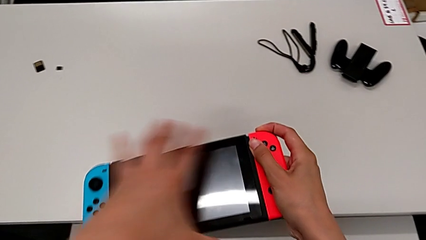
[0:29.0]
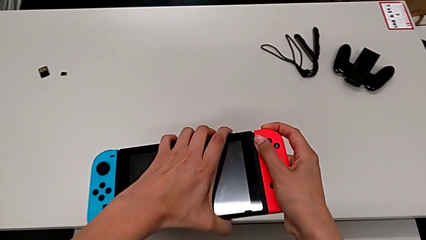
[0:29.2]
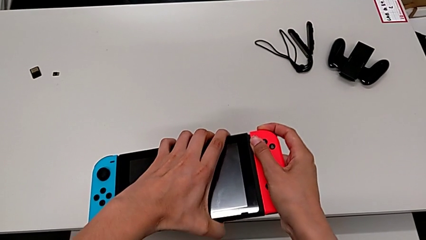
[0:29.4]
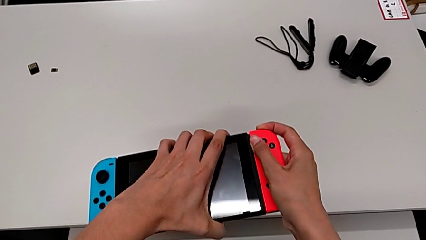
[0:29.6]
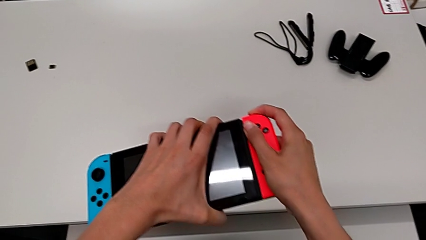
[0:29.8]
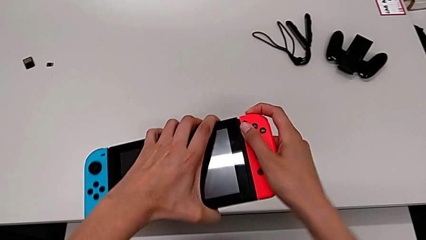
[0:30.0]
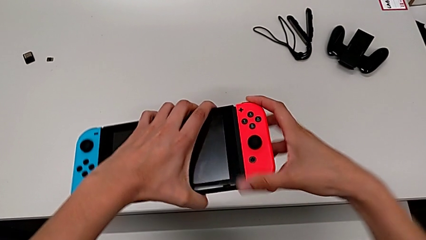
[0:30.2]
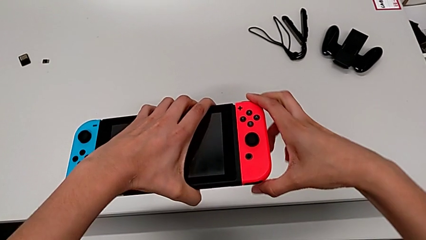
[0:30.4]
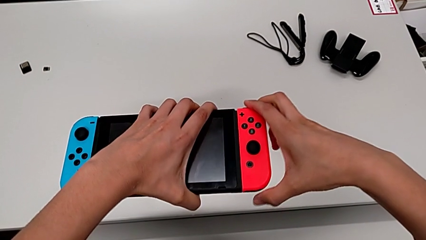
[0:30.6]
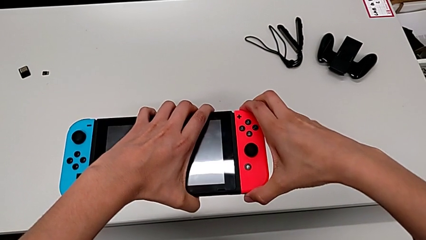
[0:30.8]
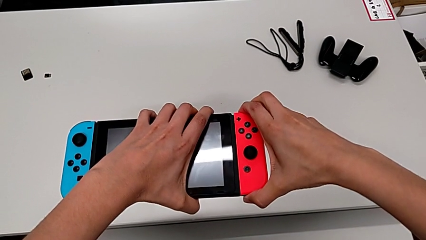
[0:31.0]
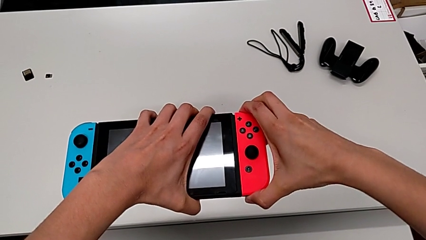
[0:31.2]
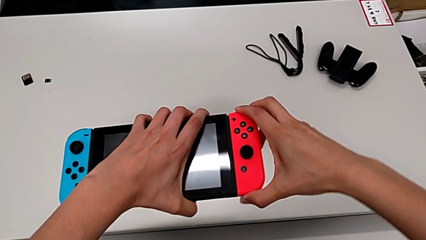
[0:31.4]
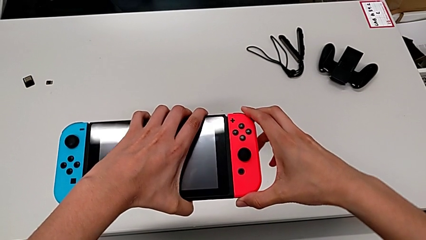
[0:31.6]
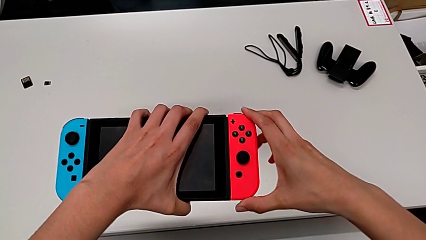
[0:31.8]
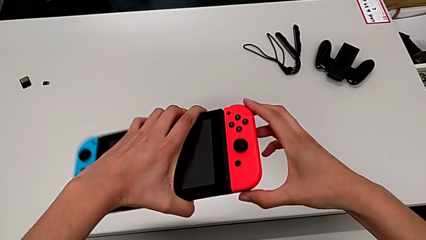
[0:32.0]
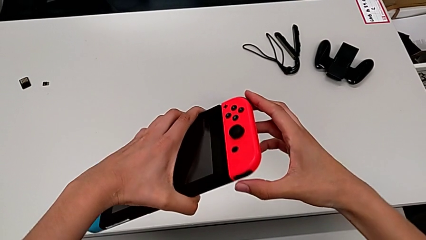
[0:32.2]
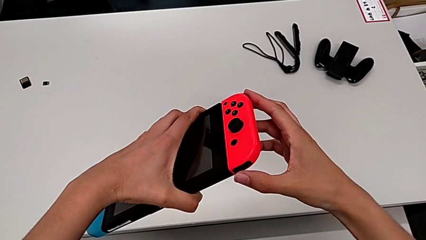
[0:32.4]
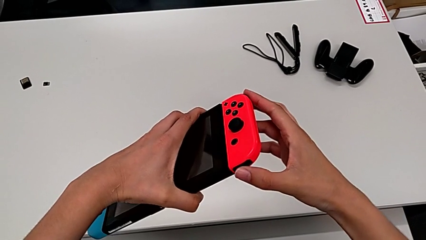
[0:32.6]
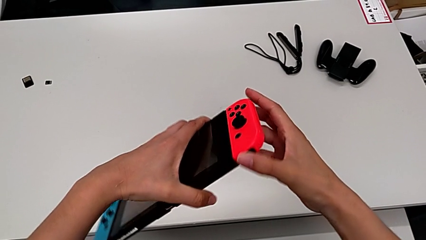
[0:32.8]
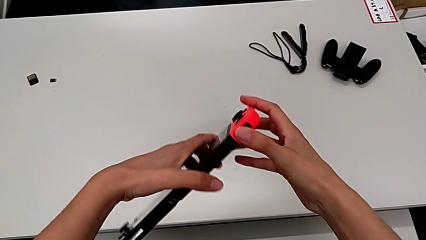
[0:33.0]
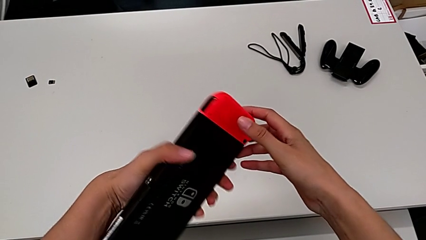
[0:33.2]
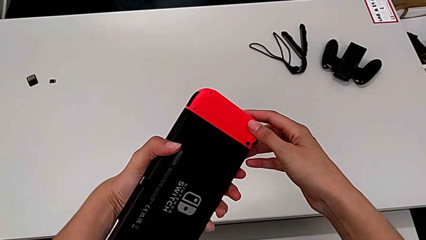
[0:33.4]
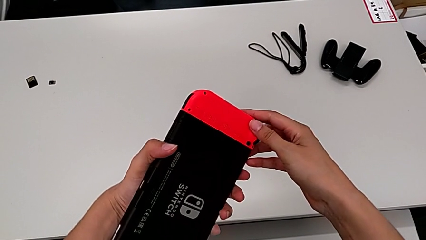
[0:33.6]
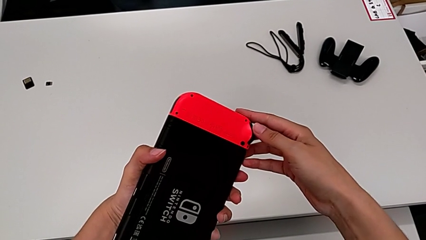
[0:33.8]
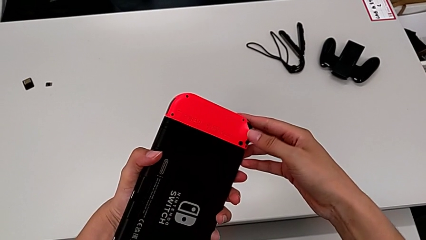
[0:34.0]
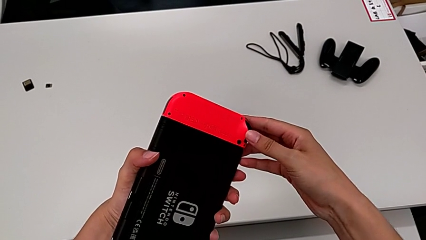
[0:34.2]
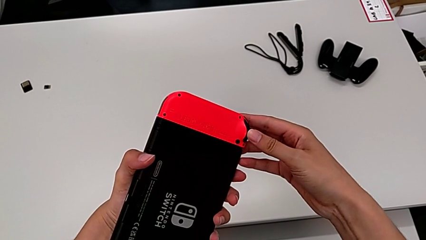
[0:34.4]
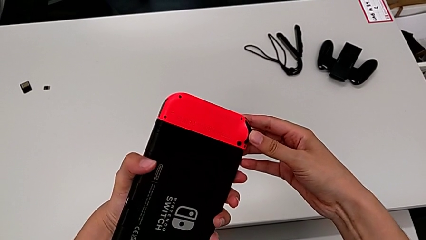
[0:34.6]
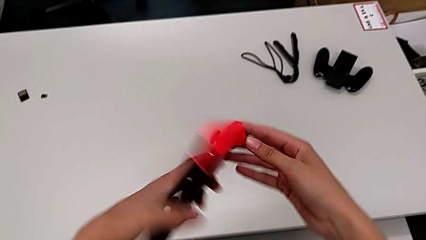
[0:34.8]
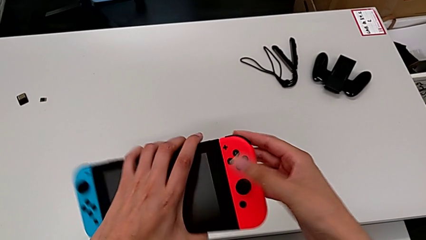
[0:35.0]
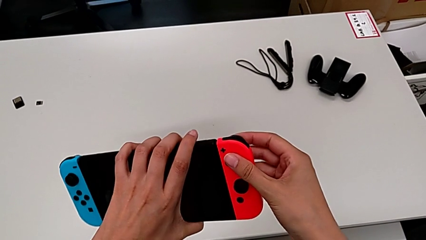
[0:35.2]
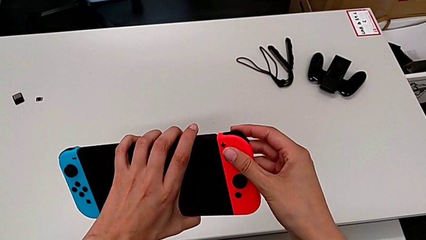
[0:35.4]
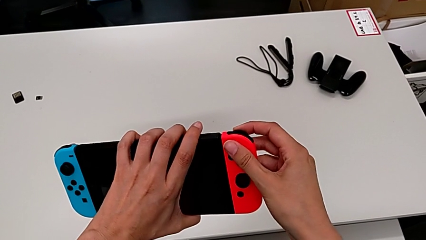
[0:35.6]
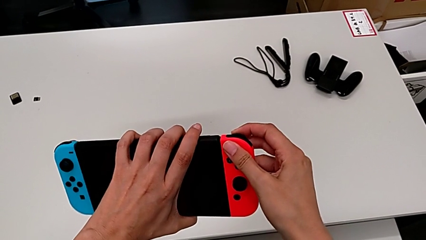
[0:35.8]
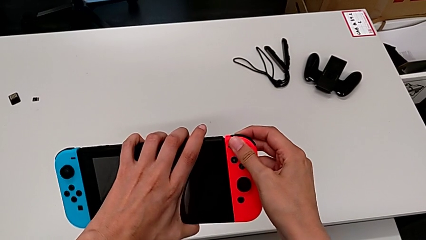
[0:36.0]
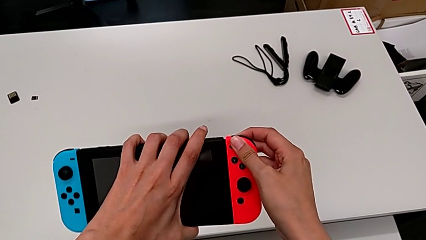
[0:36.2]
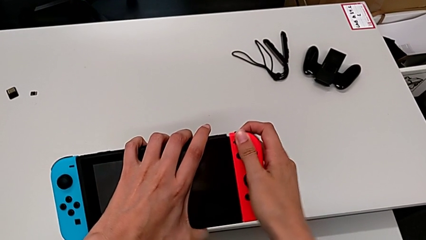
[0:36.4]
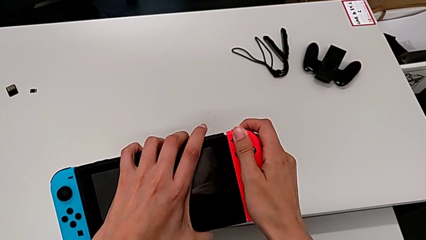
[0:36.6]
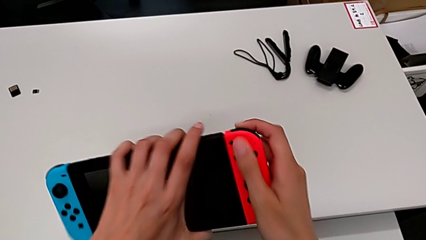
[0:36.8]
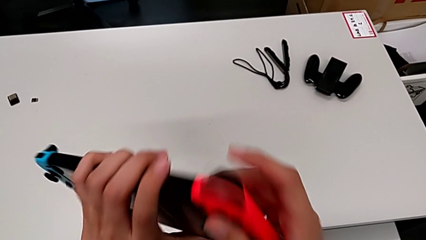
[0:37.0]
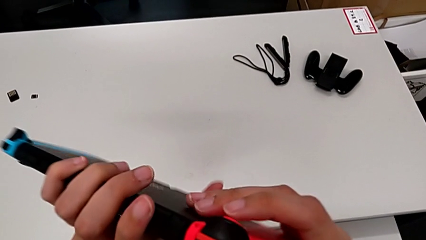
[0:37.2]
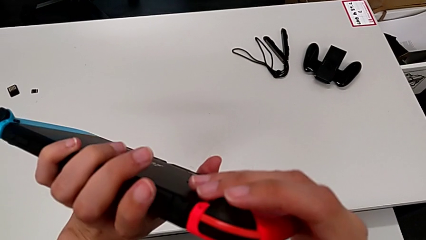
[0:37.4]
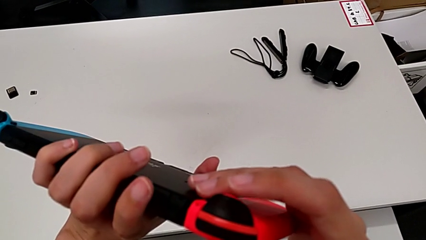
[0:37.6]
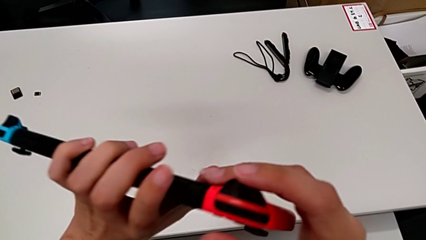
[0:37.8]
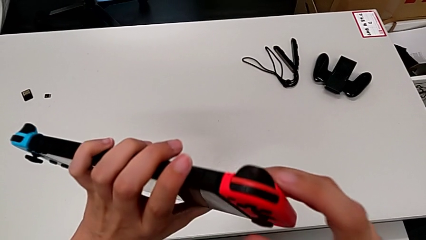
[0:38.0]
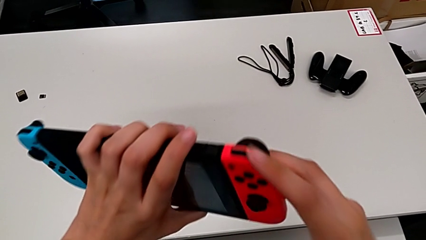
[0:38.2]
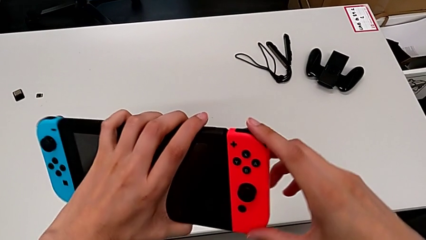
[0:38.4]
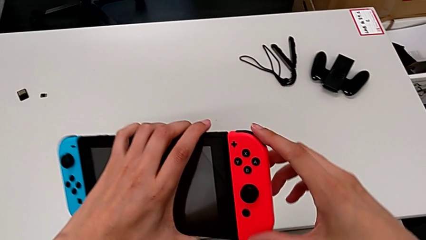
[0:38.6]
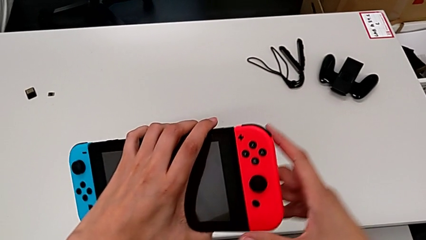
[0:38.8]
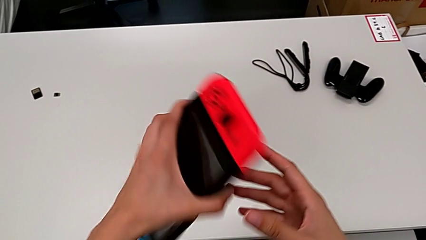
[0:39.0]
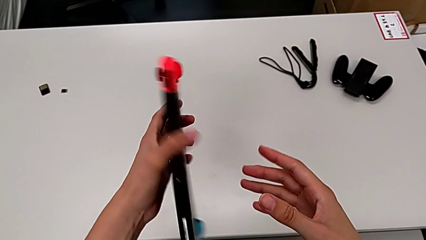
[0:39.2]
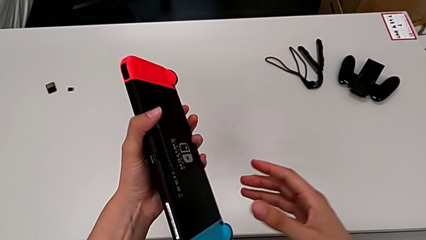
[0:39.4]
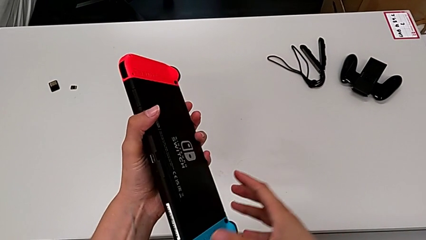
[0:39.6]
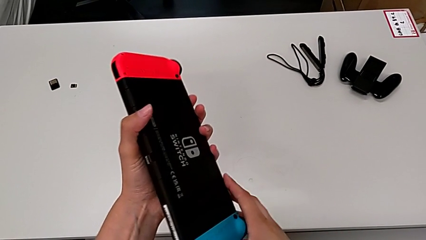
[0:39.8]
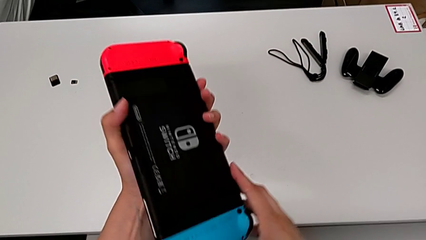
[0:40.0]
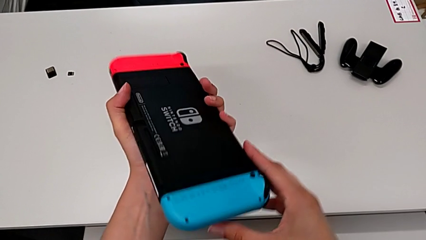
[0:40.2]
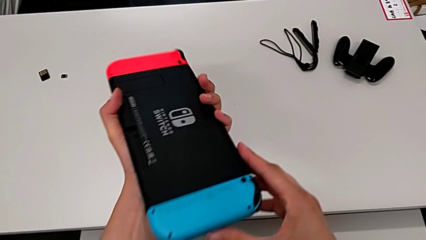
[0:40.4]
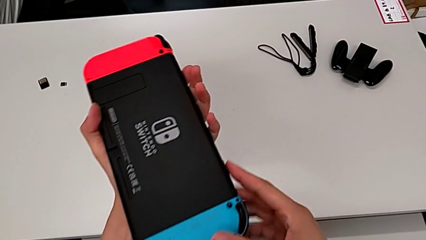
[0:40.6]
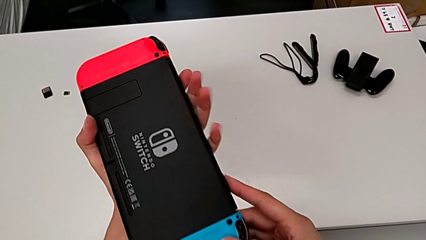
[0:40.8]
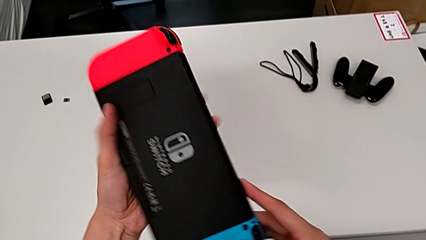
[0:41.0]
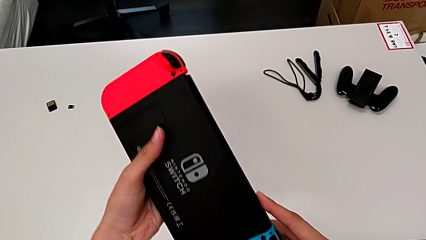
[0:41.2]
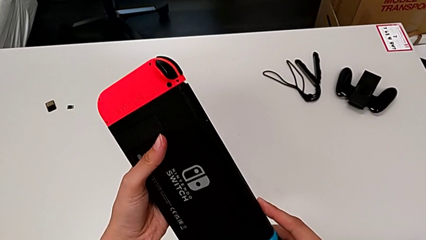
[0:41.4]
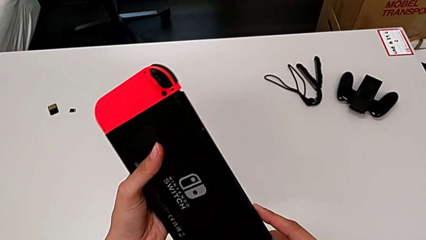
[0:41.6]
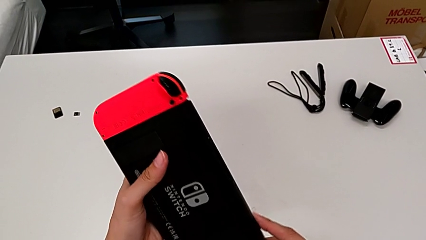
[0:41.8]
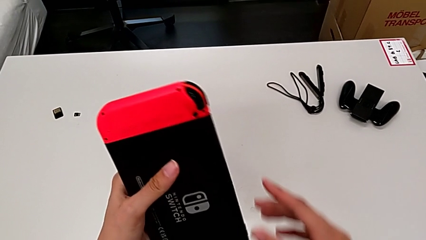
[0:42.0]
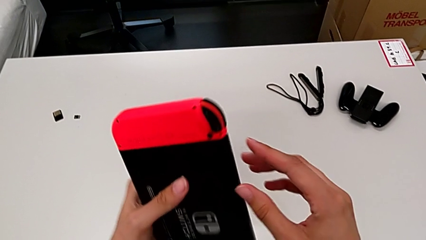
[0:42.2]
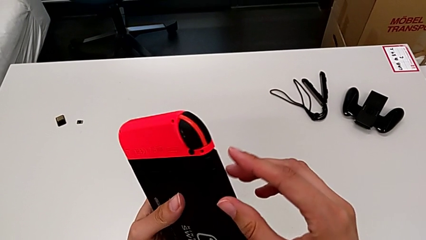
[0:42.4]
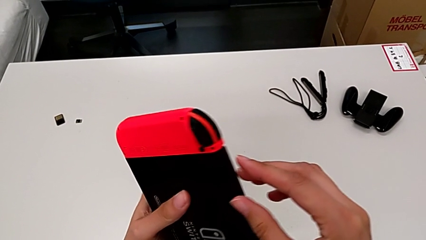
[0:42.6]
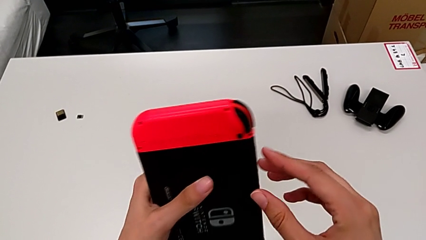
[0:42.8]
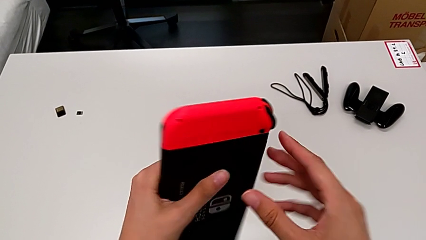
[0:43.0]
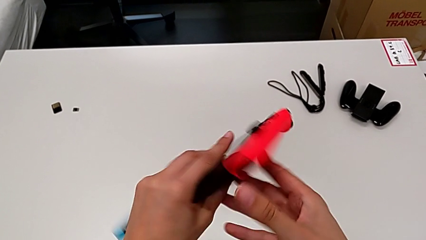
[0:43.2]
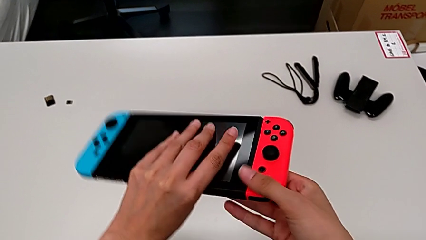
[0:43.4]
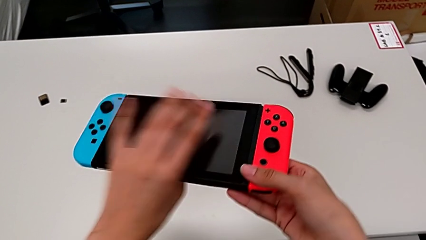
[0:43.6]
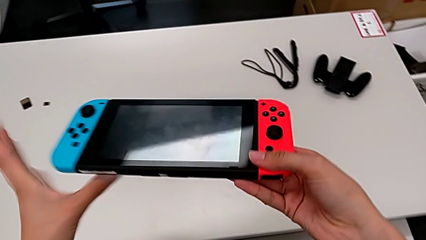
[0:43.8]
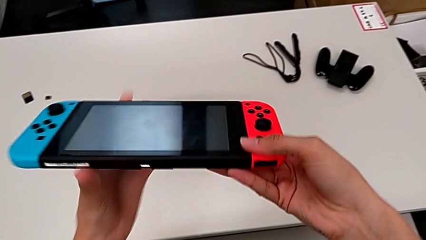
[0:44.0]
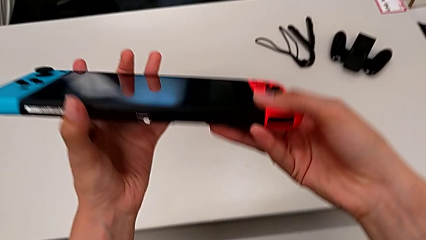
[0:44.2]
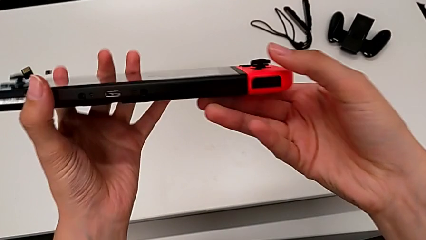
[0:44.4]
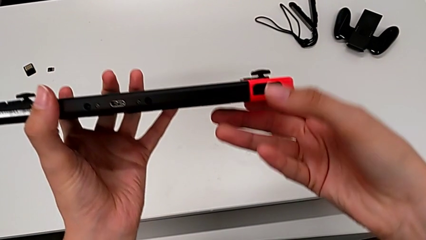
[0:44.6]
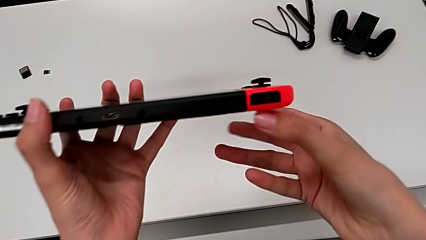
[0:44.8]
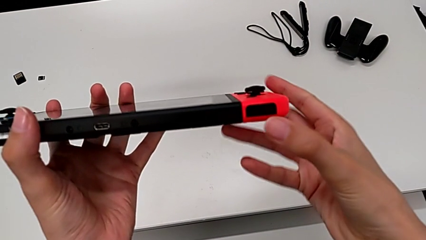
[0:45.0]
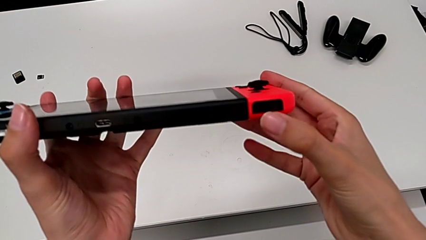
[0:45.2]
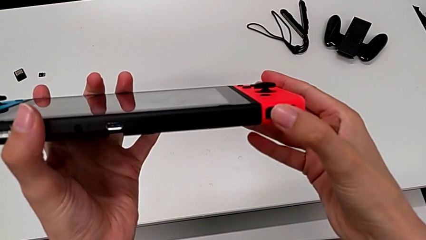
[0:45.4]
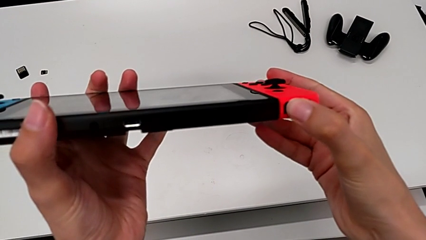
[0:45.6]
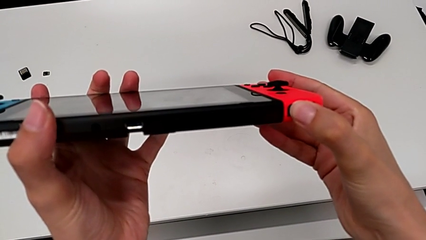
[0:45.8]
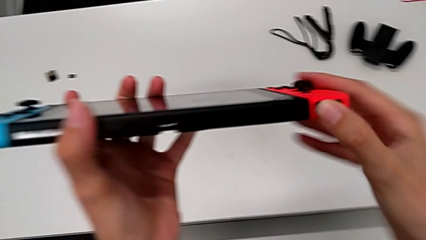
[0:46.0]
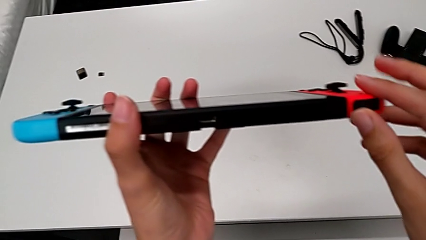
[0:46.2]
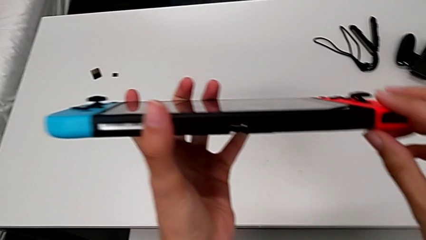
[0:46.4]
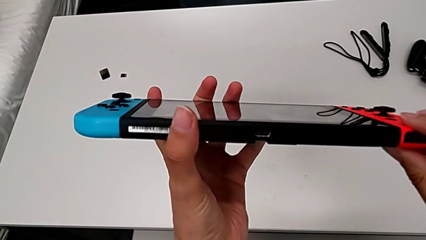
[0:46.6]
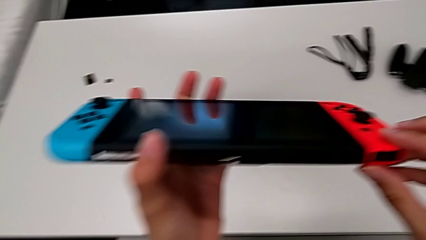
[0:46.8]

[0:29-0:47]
The camera wearer is removing the joy-cons from the main screen. They grab the Nintendo Switch with the left hand, pull the red Joy-Con controller, rotate the Nintendo Switch, inspect the red Joy-Con controller with the left hand, flip the Nintendo Switch with the left hand, press the button, rotate the Nintendo Switch, touch the button, rotate the Nintendo Switch, flip it, inspect it twice, rotate it and inspect it.
